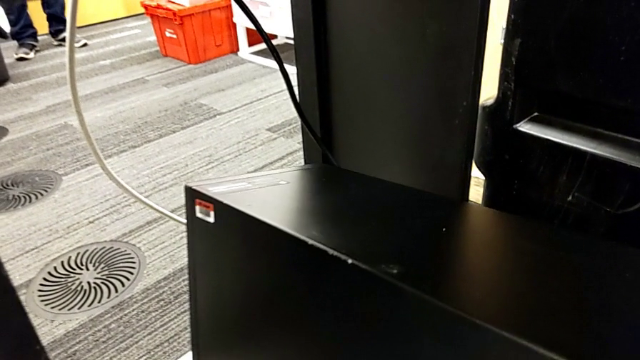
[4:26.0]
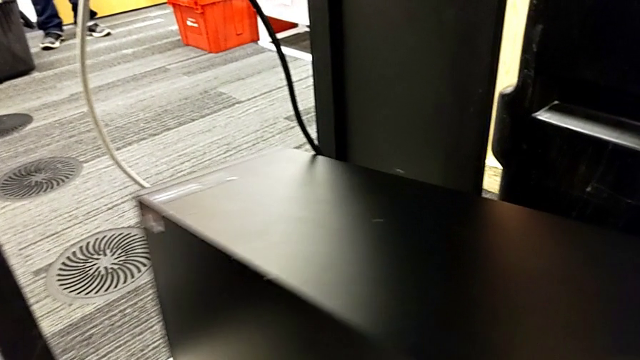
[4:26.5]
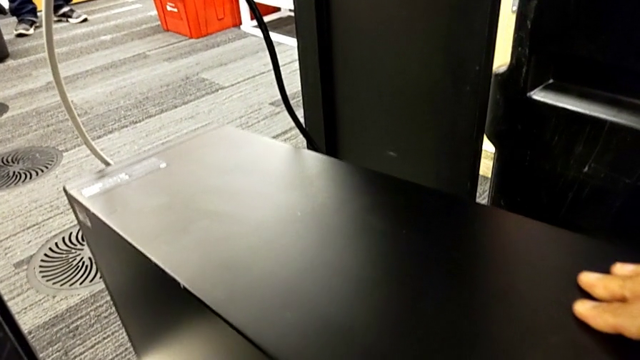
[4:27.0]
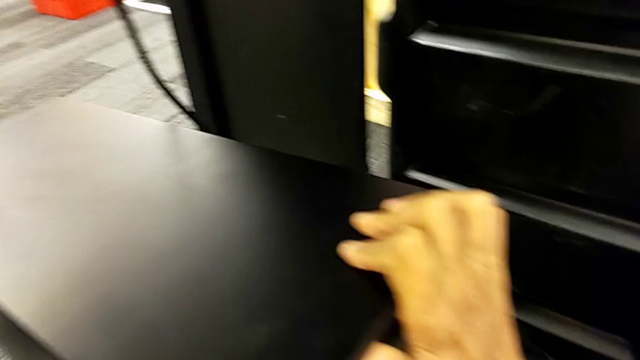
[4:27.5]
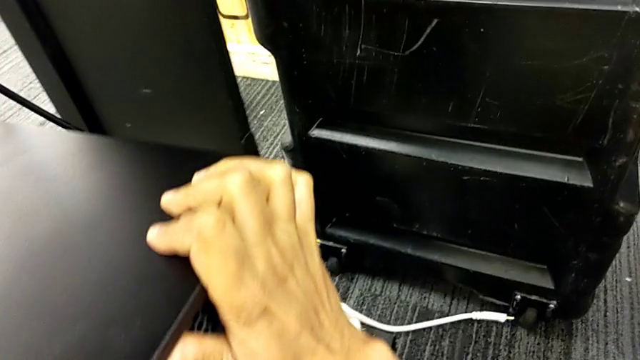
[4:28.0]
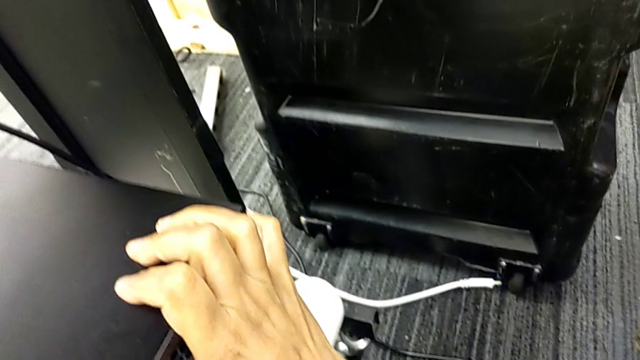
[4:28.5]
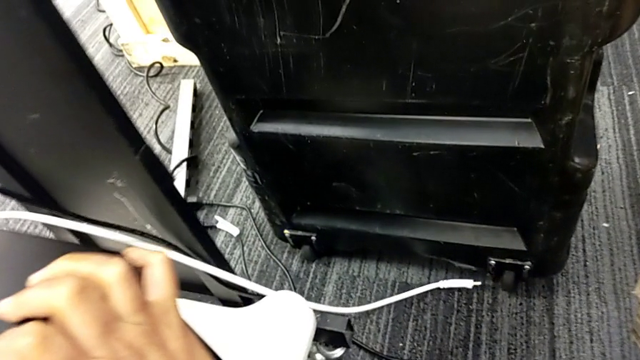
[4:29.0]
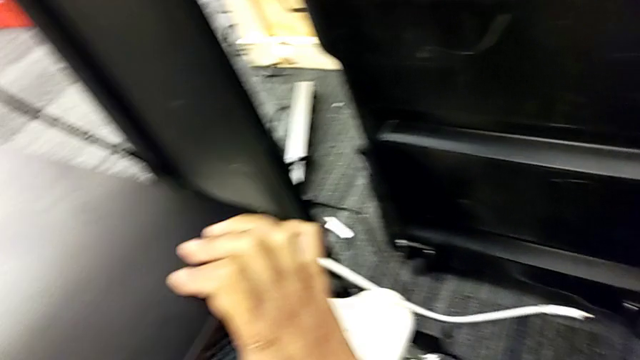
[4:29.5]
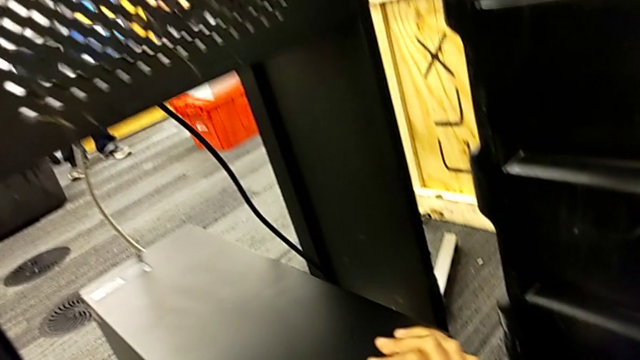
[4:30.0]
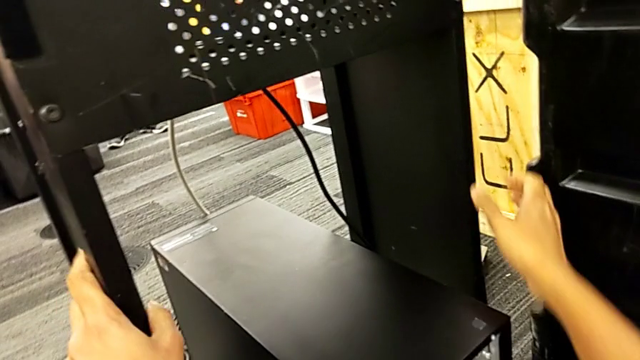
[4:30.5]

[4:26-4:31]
The camera wearer is putting the computer tower on the furniture. They push the computer tower.

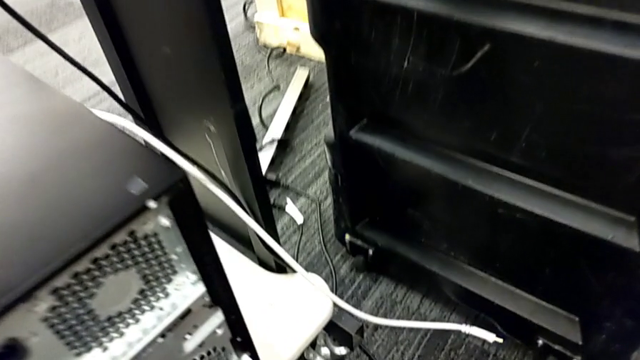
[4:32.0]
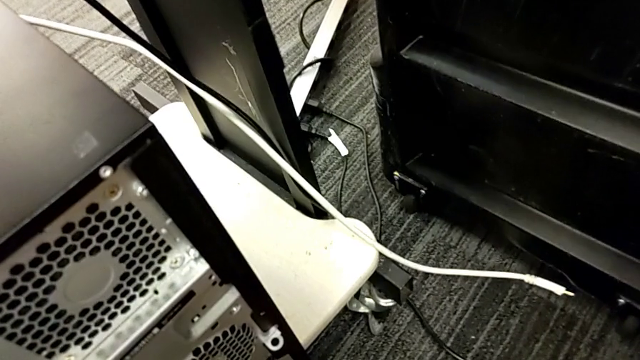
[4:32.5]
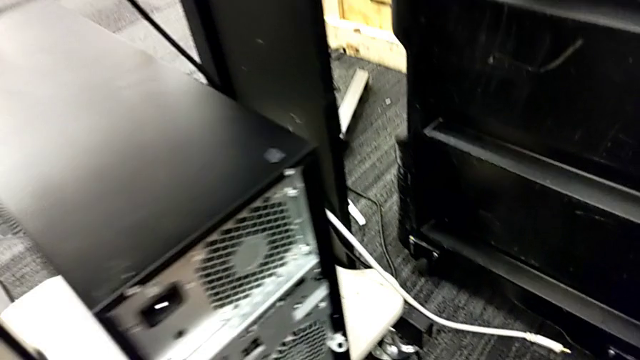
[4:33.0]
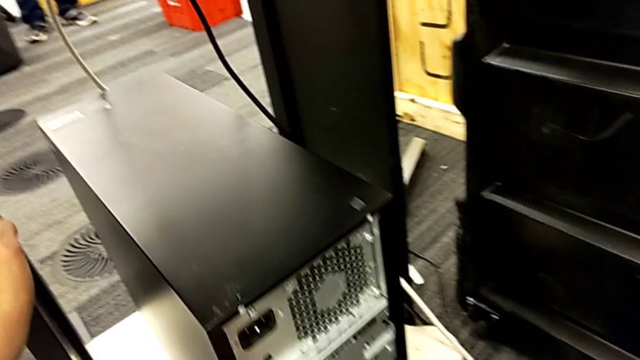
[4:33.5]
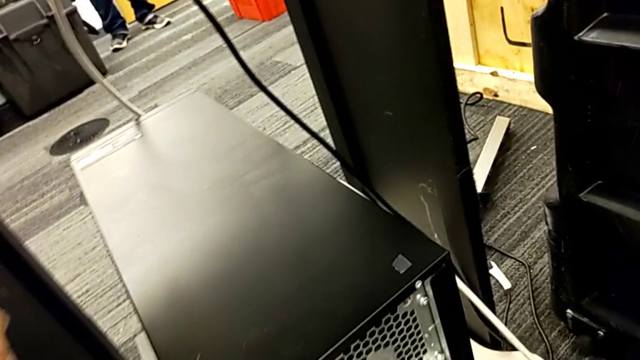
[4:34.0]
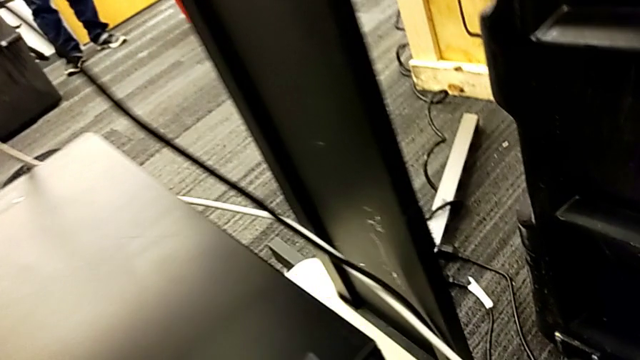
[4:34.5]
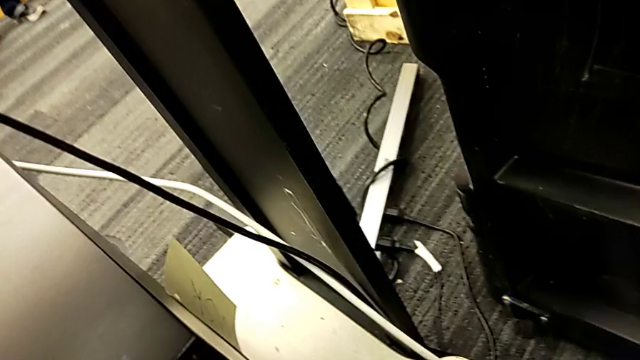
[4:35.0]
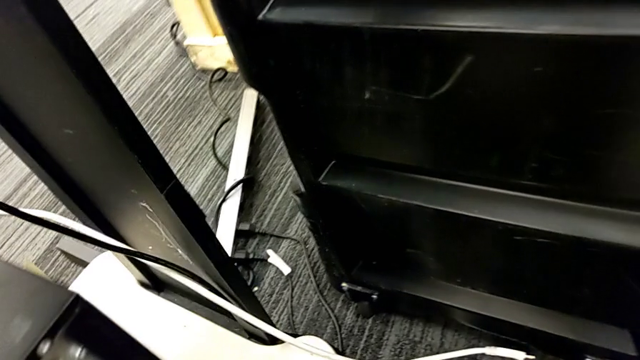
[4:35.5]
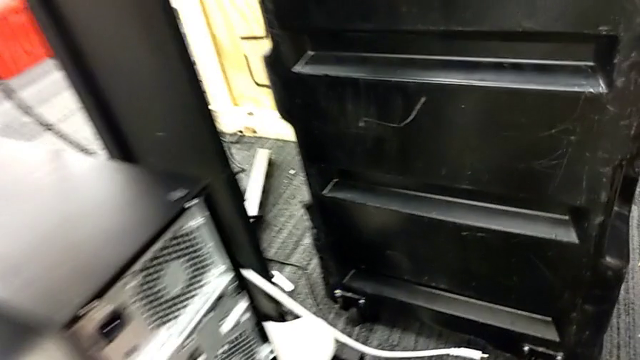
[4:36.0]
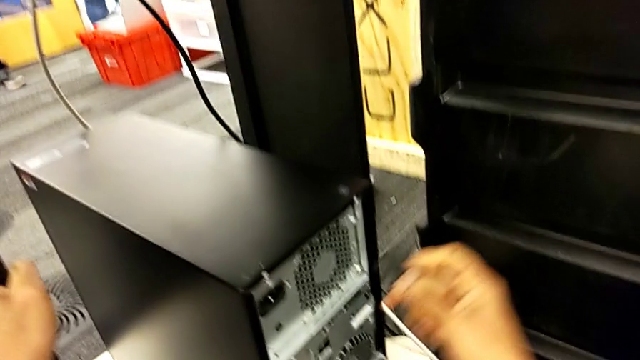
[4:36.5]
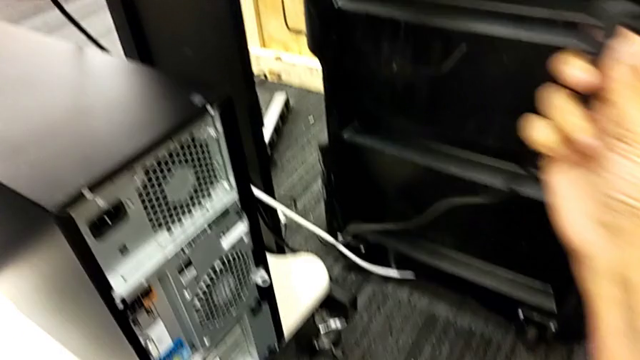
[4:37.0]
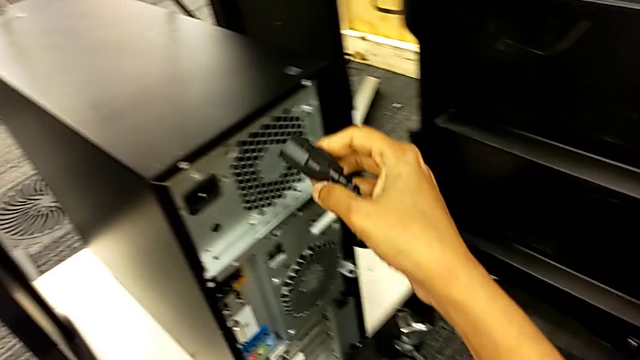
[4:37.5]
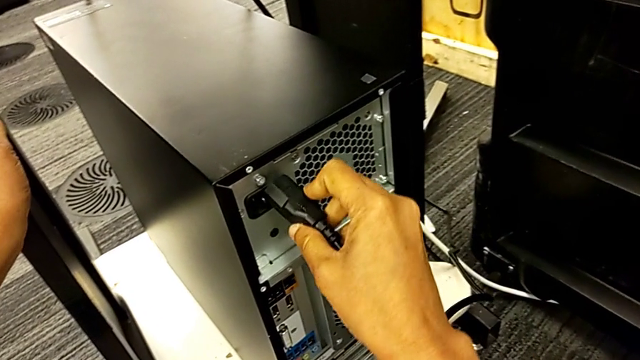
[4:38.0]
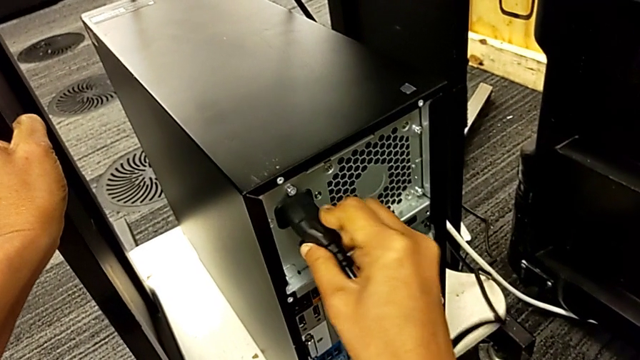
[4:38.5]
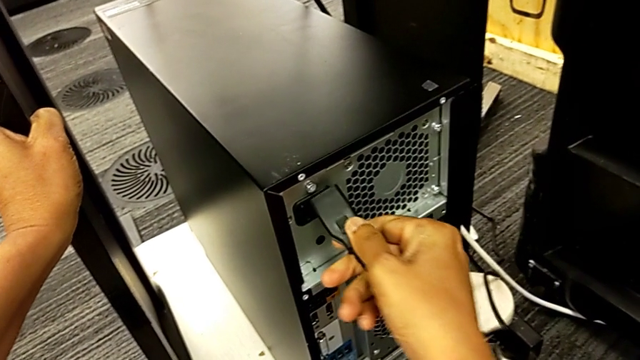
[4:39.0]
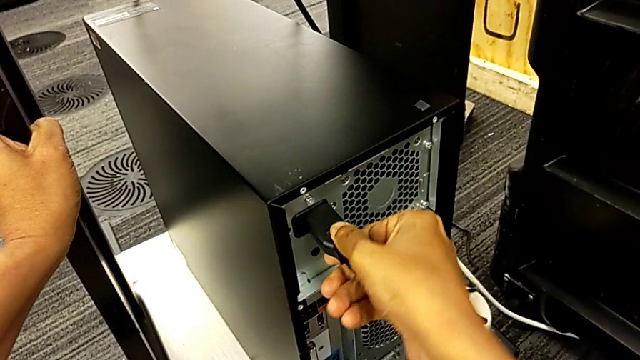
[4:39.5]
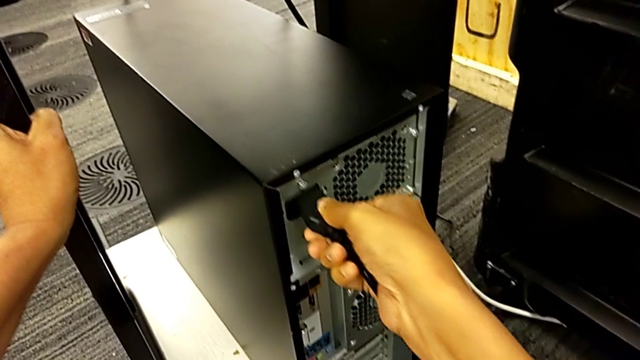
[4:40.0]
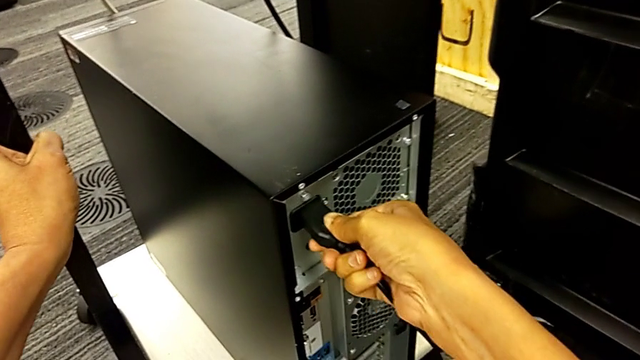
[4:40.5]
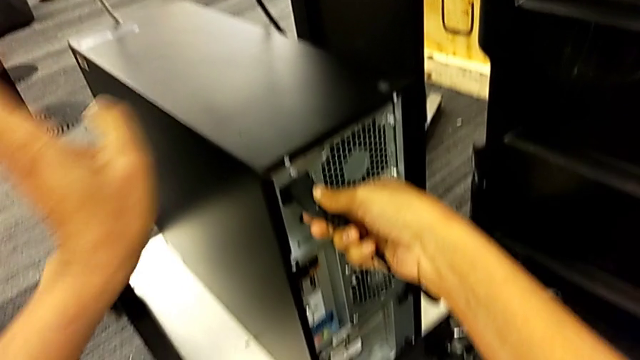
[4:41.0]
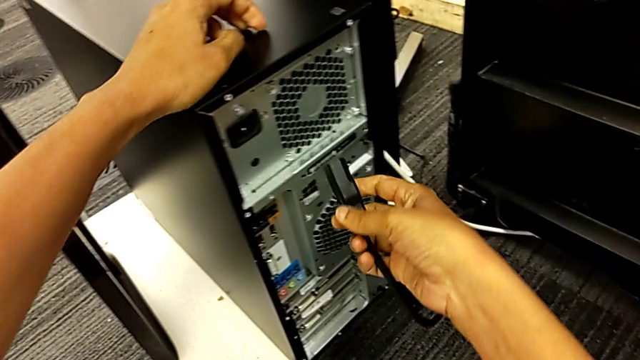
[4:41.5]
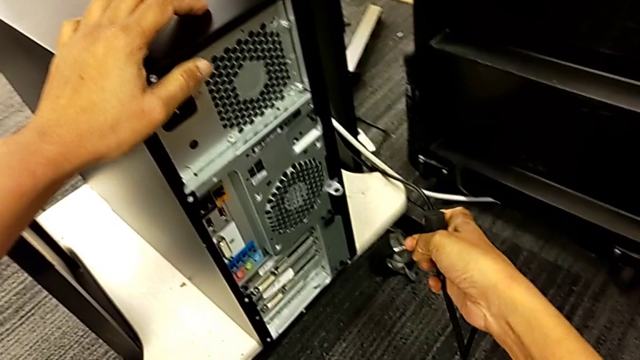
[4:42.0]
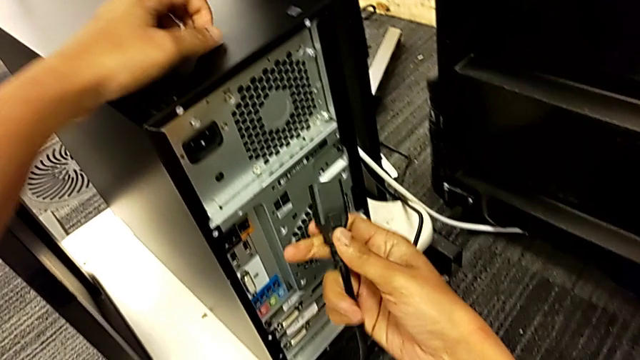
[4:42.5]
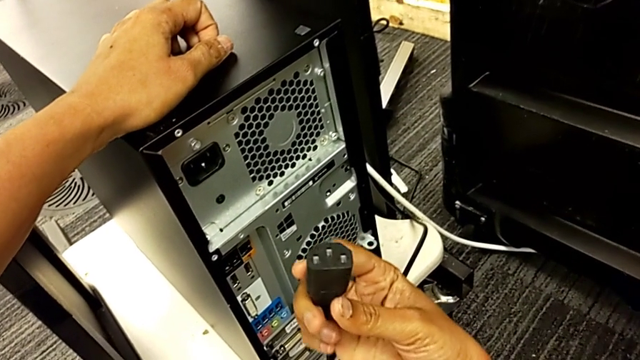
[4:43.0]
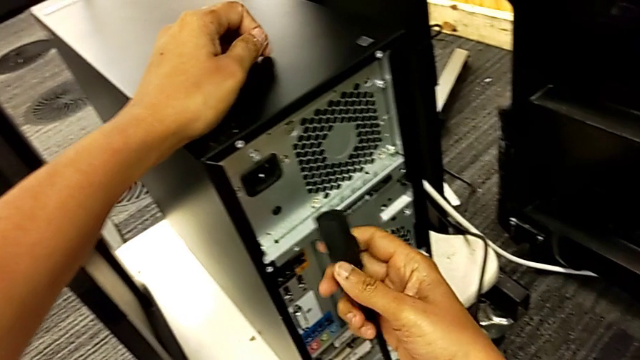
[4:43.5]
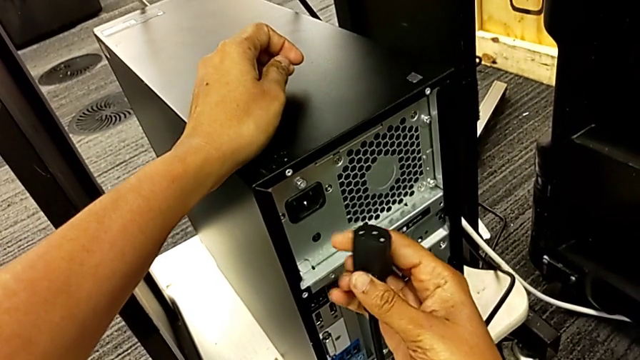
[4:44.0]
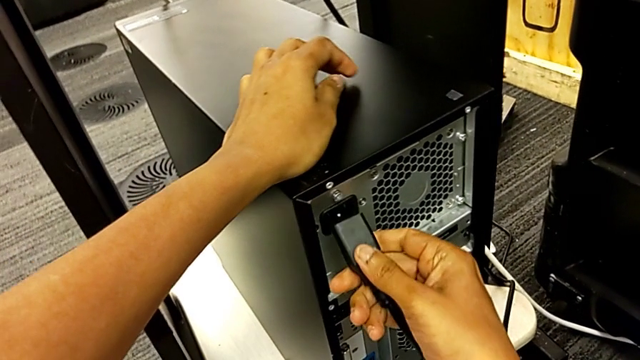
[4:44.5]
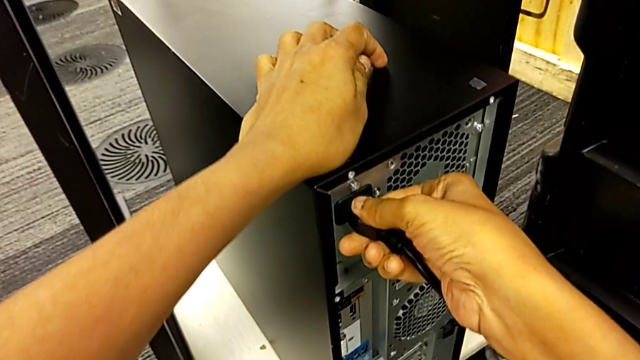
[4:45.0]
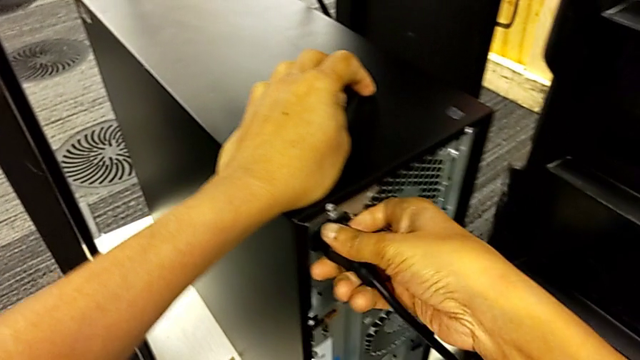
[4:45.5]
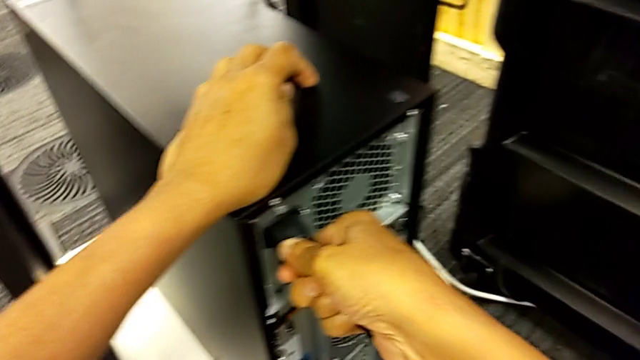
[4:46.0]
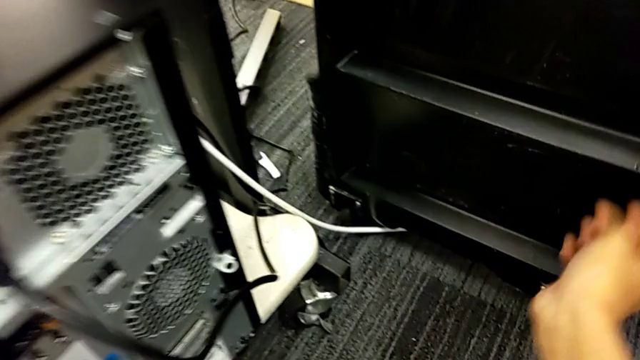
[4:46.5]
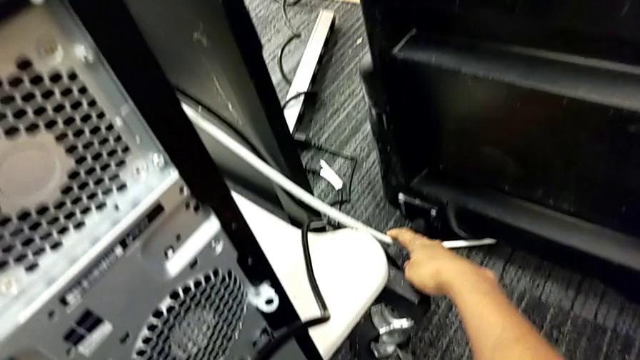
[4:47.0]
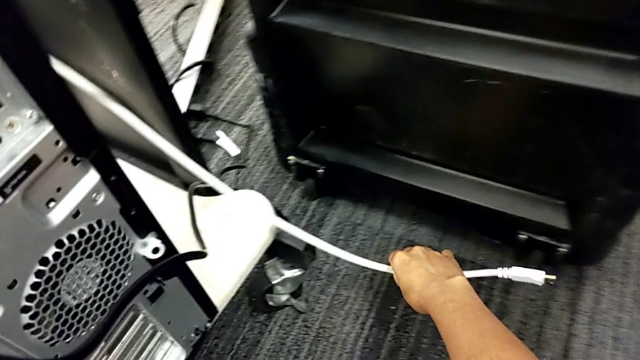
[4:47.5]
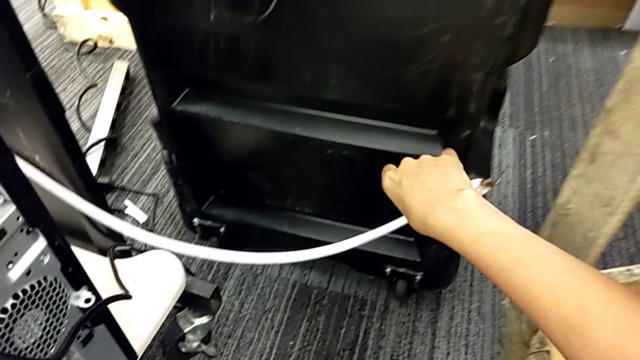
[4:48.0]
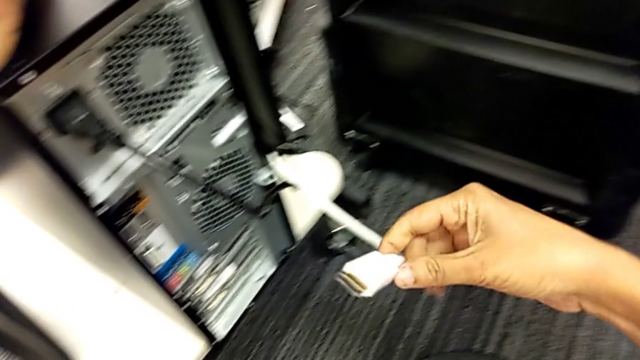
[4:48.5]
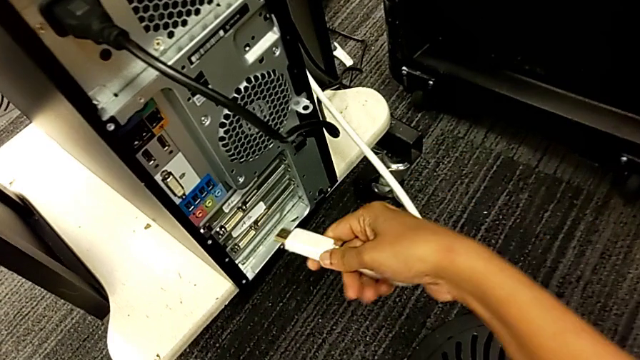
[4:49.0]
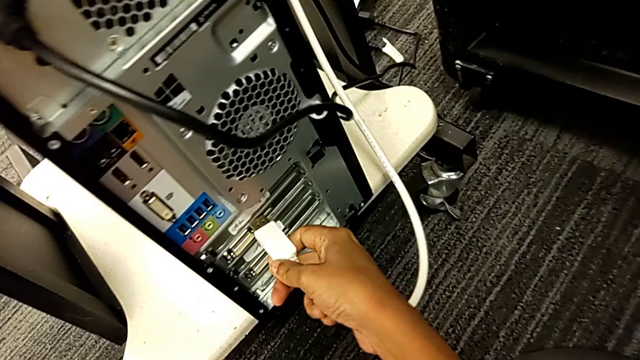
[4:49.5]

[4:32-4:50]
The camera wearer is plugging the HDMI and power supply cables. They lift the cable power supply, wrongly insert it, with the power supply cable head upside down, insert it twice, inspect it and assemble it. They grab the HDMI cable and lift it.
